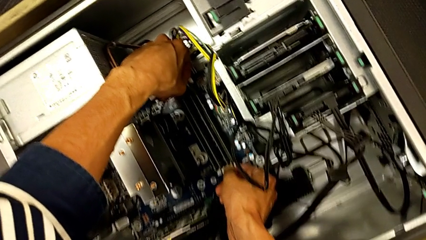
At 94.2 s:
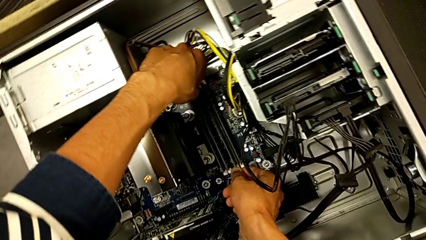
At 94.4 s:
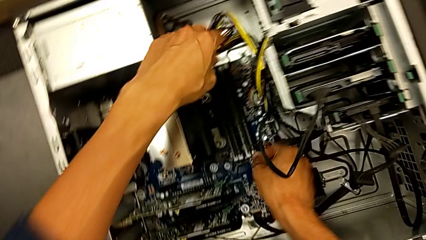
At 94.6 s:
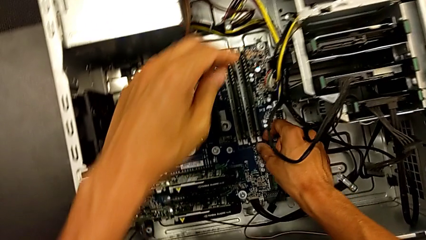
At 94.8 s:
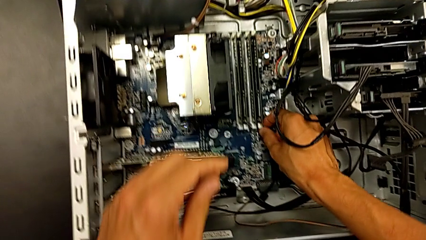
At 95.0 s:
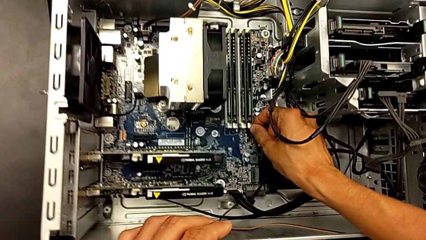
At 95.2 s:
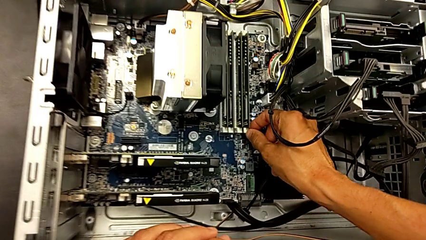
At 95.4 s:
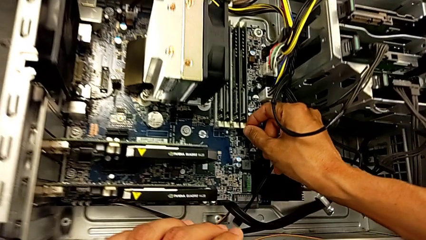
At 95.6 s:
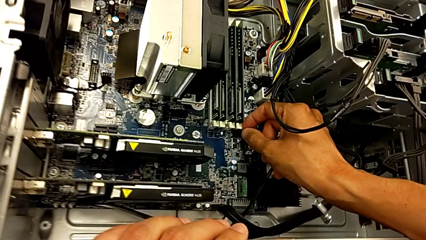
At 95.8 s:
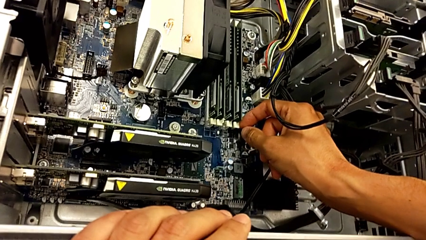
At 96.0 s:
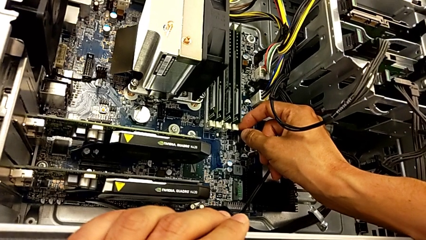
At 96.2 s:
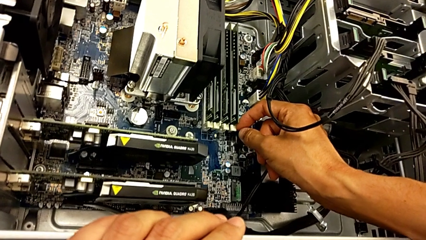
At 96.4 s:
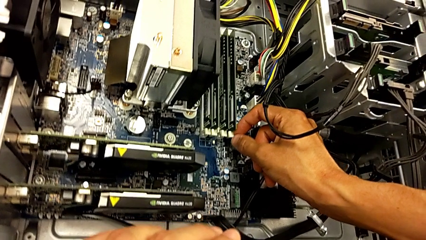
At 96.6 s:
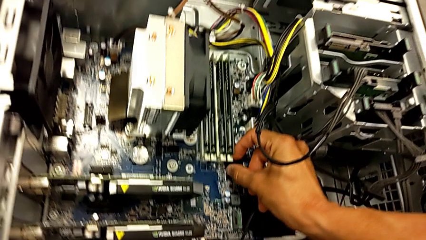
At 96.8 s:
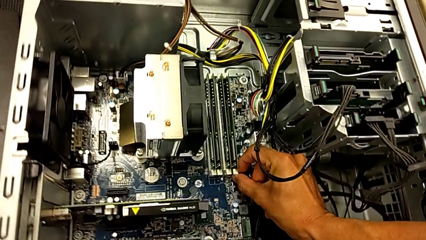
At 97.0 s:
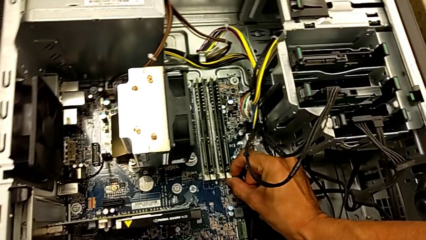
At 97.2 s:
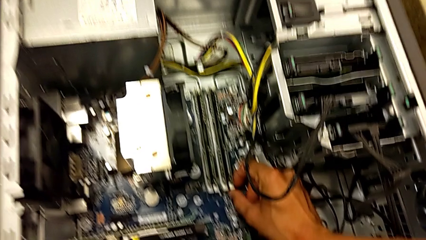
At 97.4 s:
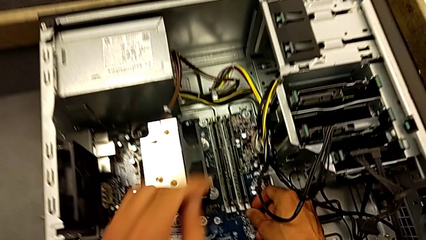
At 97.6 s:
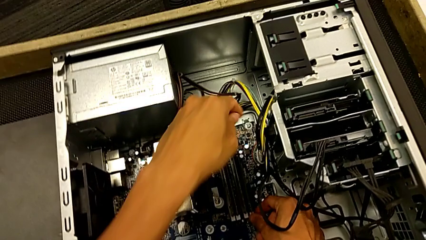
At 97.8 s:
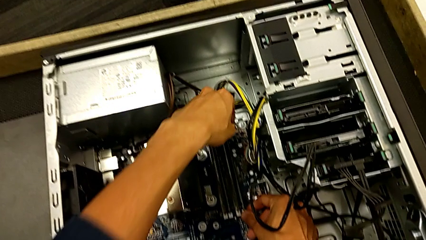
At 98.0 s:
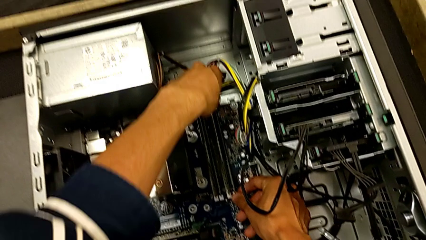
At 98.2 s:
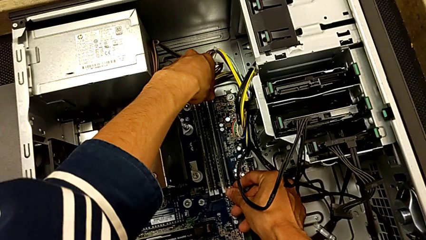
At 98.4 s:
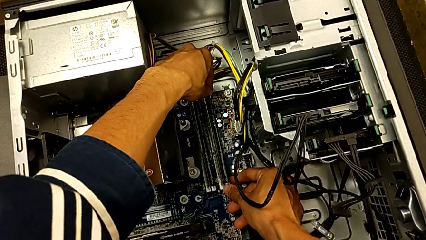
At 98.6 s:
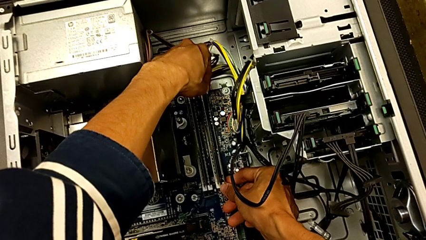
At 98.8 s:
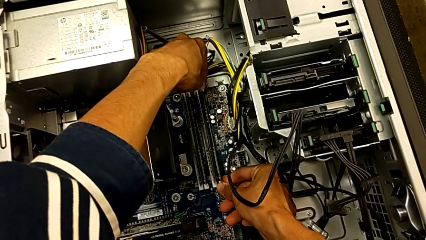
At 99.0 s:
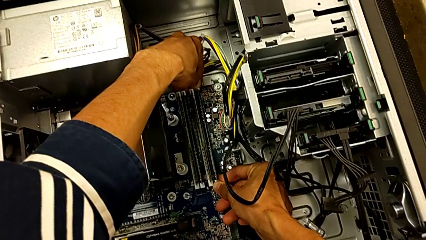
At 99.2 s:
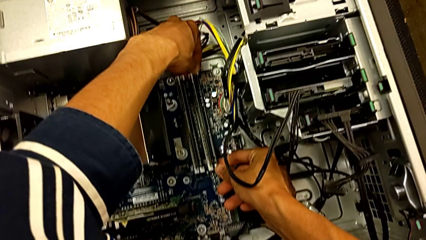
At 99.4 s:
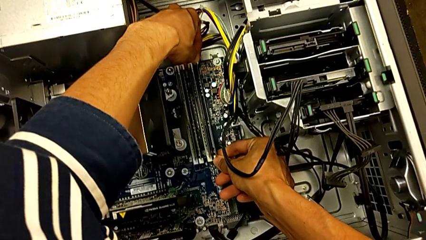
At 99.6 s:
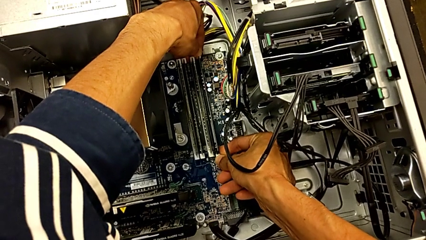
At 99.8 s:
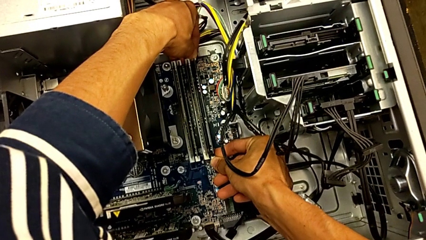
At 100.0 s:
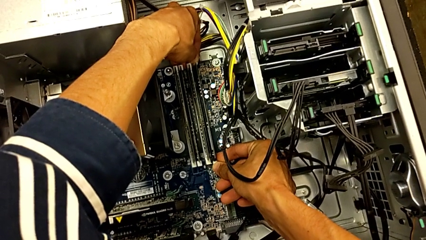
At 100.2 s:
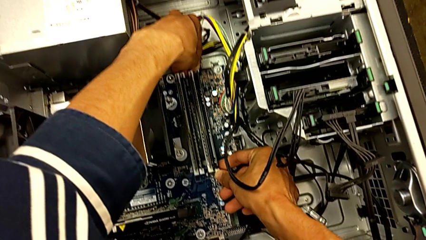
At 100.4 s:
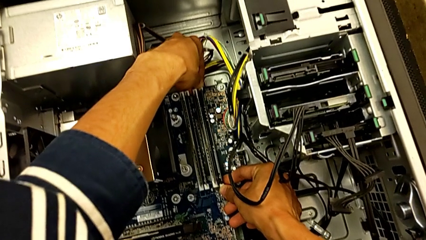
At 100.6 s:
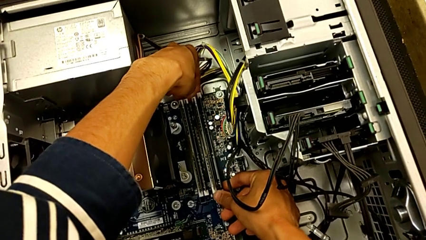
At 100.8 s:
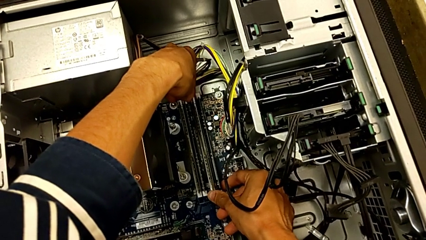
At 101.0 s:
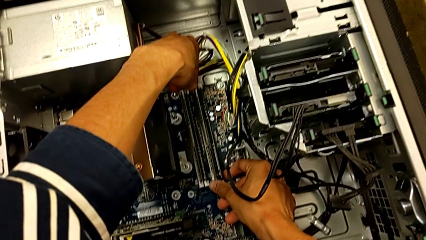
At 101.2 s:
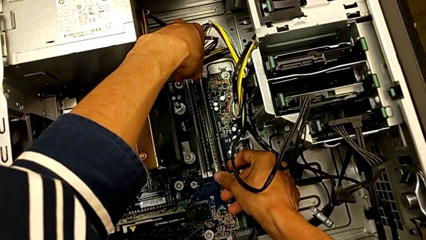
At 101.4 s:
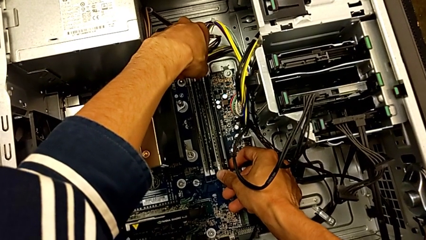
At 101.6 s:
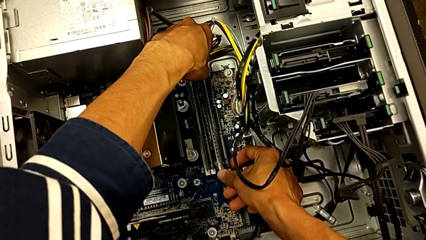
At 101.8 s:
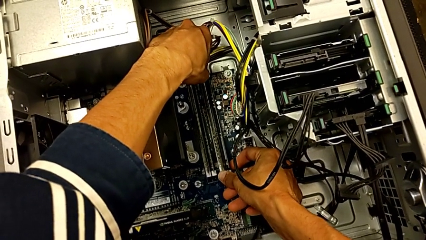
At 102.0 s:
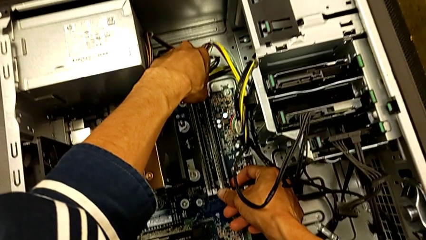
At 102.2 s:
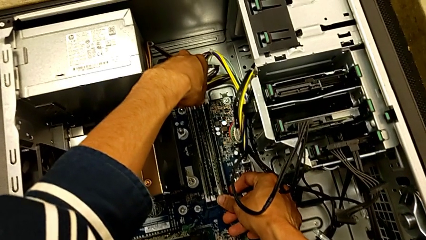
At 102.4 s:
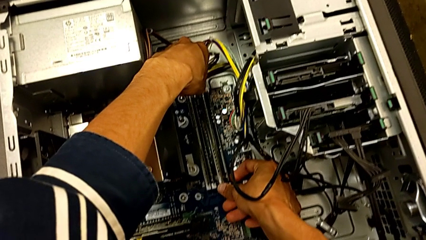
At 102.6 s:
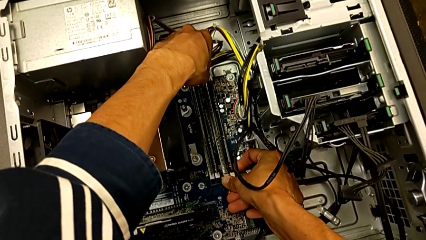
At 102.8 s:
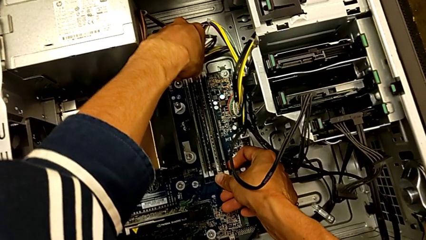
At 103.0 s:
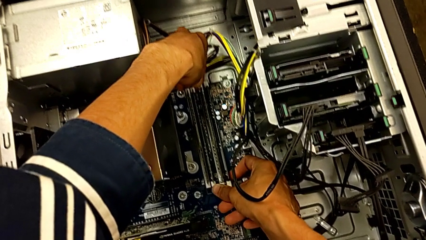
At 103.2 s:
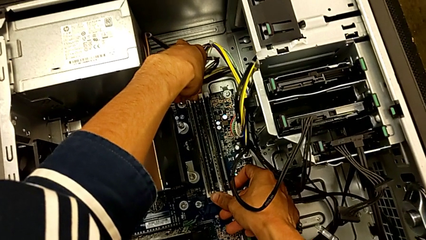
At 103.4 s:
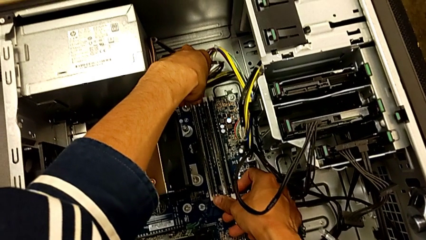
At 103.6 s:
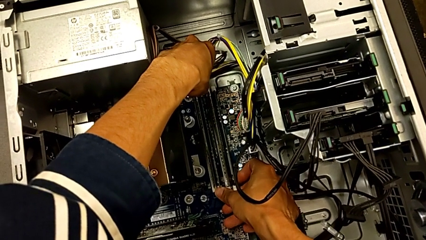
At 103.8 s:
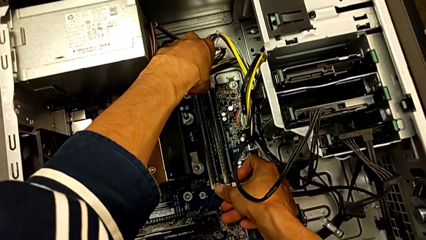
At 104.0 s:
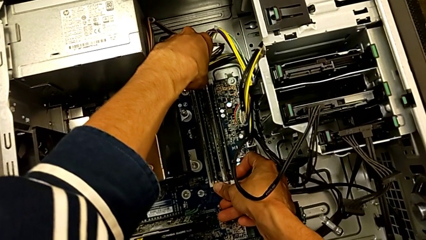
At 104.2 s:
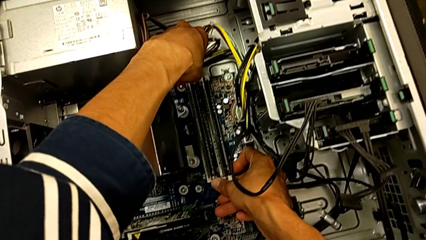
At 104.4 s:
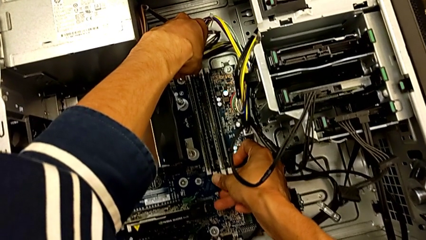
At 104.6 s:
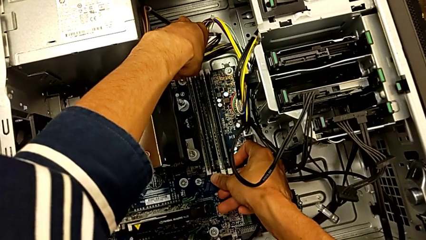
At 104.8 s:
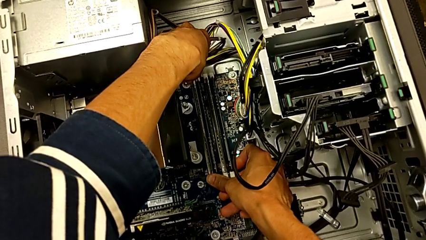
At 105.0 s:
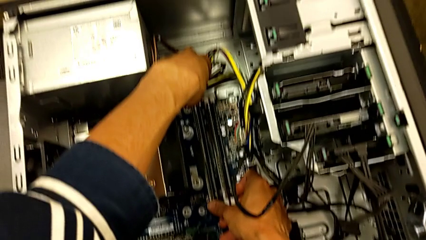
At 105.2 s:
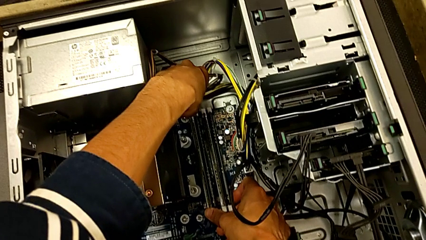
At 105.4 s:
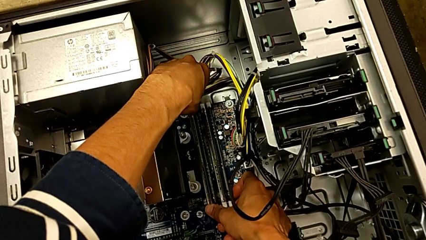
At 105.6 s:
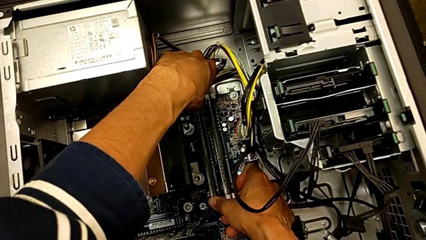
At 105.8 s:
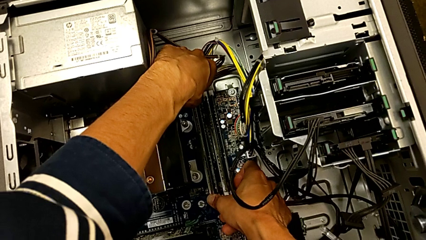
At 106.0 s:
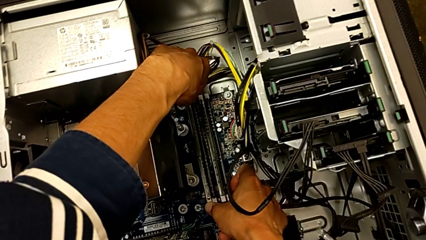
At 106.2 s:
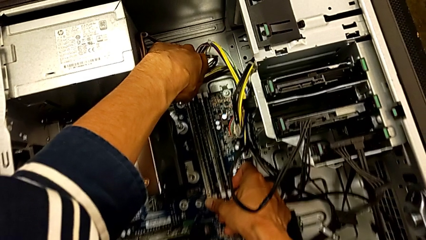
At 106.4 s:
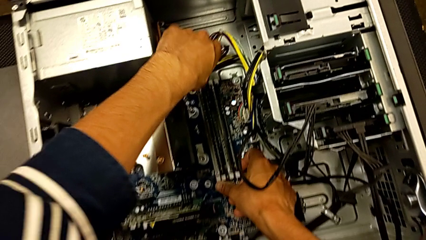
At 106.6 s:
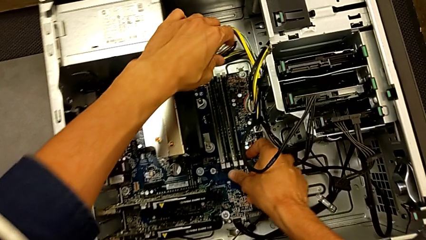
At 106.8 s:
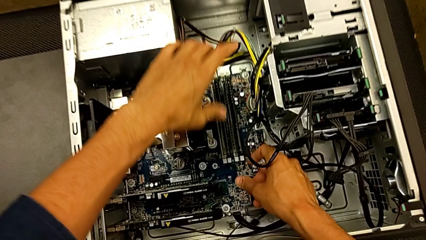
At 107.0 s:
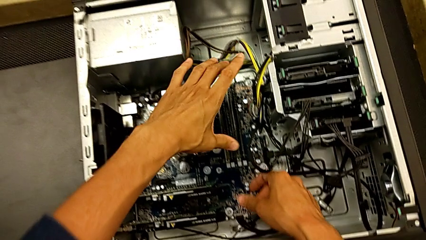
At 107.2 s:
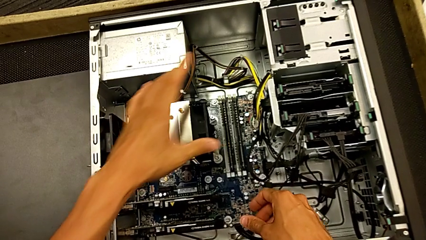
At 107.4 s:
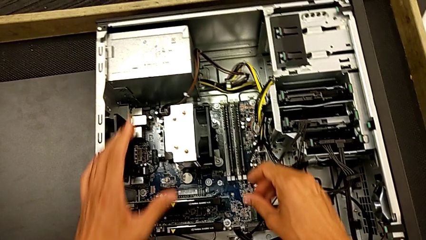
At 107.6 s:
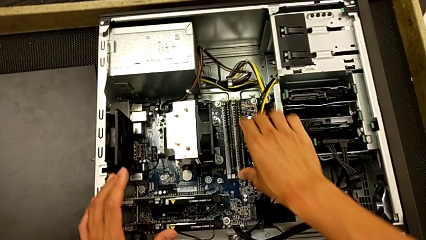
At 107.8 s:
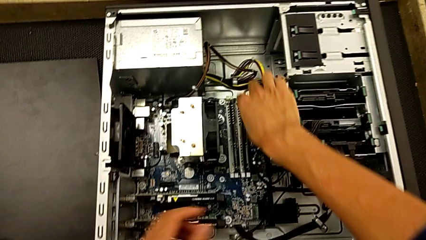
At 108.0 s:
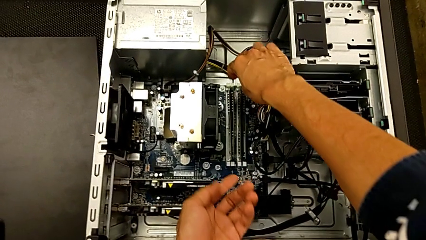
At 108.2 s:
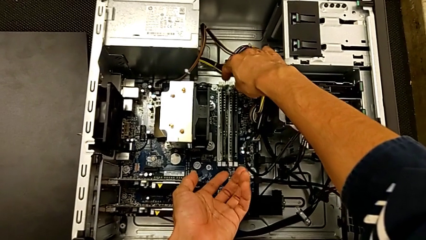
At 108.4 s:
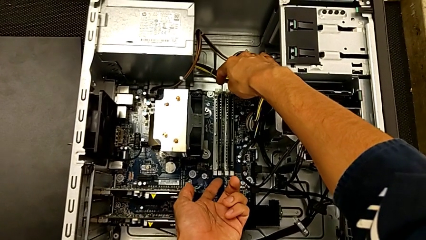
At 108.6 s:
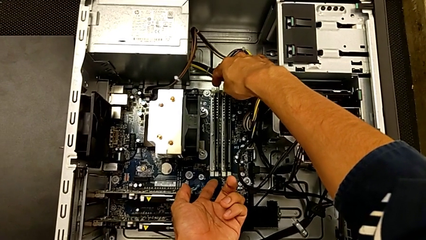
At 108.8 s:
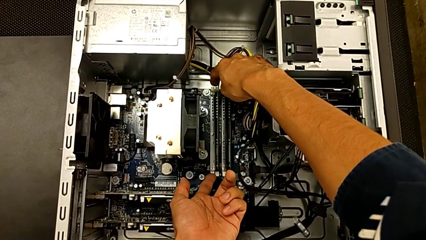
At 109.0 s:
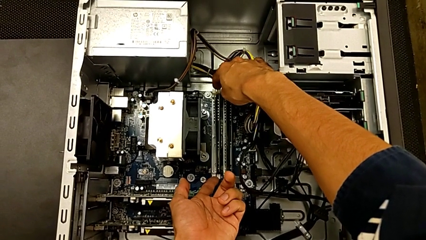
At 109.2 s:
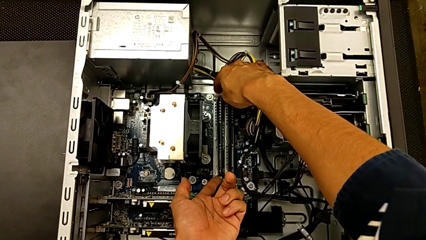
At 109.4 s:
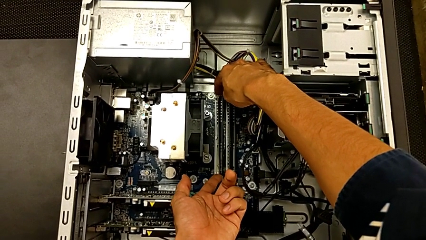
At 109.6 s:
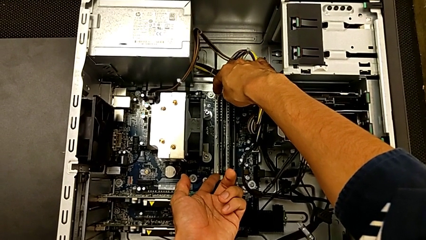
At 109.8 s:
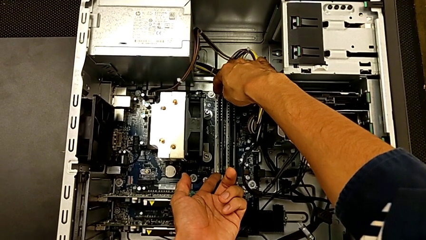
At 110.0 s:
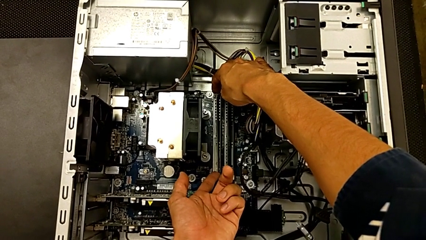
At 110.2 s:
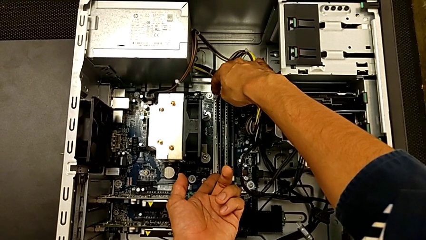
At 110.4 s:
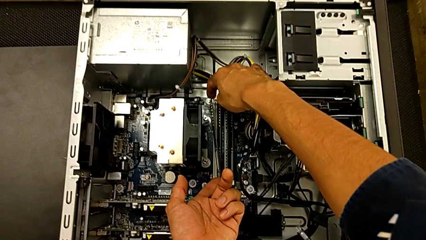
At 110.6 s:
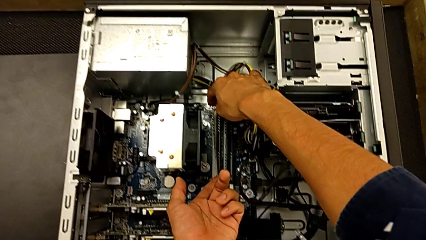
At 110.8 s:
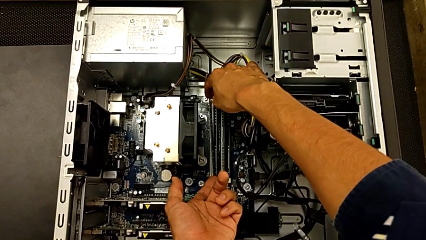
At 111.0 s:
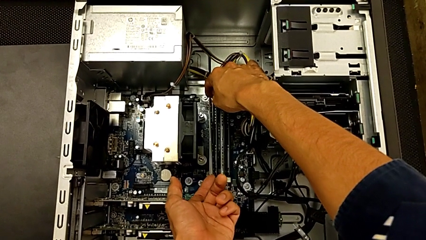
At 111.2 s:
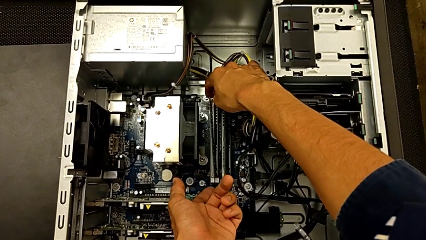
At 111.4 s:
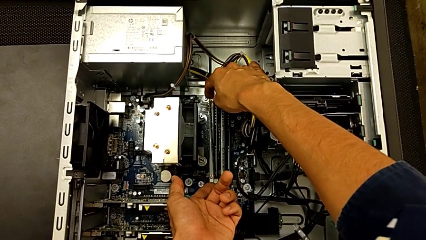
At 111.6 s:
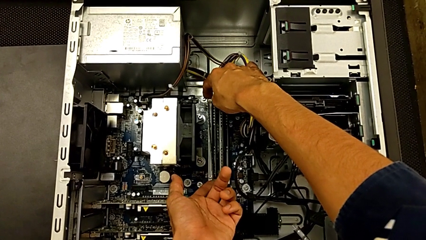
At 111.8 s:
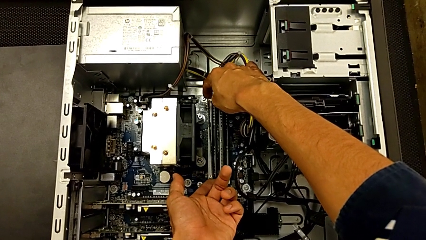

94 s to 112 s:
The camera wearer is removing the first RAM from the computer tower. They inspect the RAM tab and wrongly push the fourth RAM tab, being unable to remove it. They wrongly push the third RAM tab, being unable to remove it. They push the second RAM tab, push the first RAM tab and grab the first RAM.
